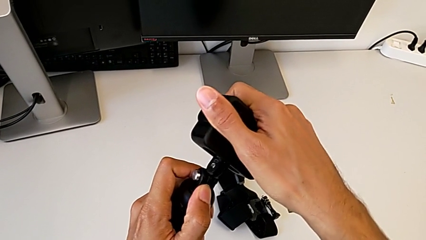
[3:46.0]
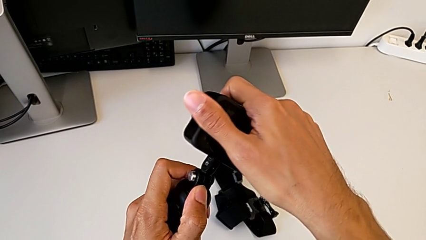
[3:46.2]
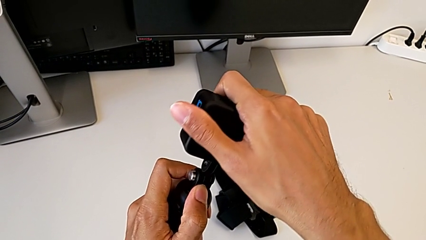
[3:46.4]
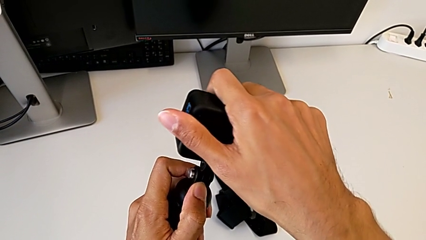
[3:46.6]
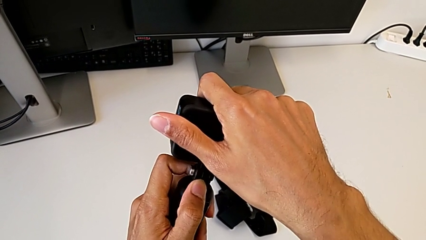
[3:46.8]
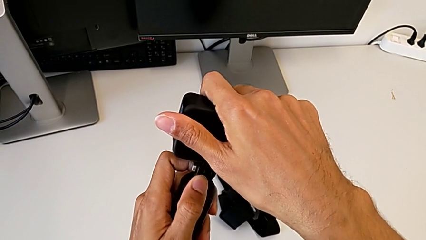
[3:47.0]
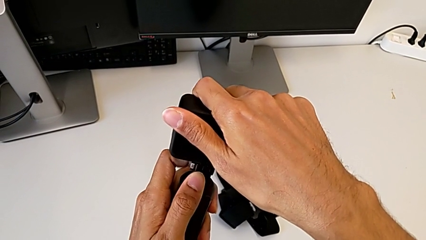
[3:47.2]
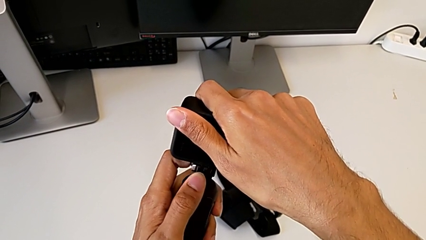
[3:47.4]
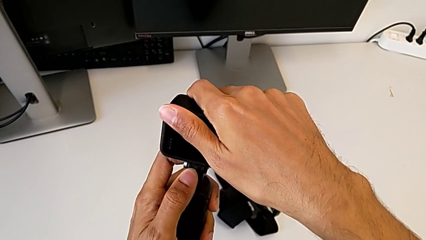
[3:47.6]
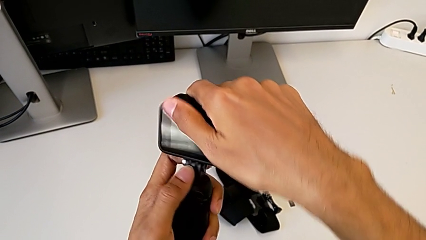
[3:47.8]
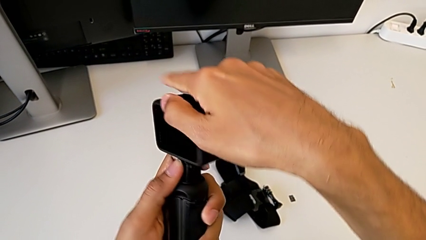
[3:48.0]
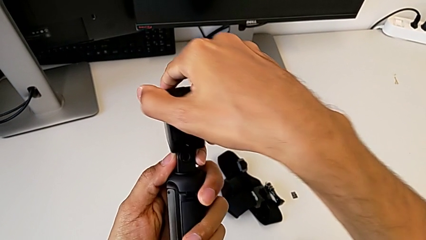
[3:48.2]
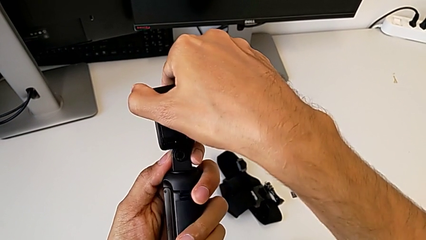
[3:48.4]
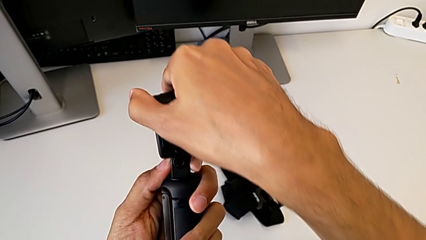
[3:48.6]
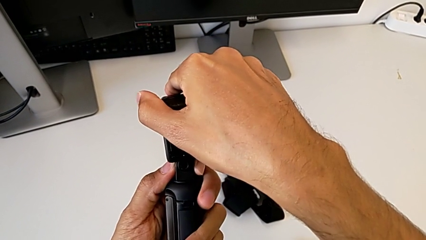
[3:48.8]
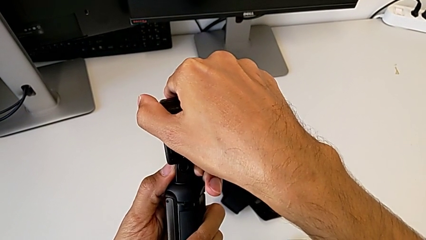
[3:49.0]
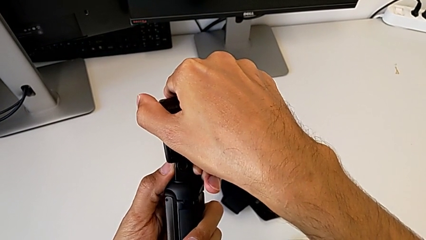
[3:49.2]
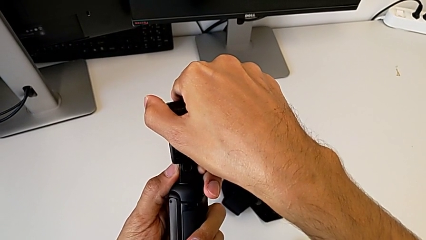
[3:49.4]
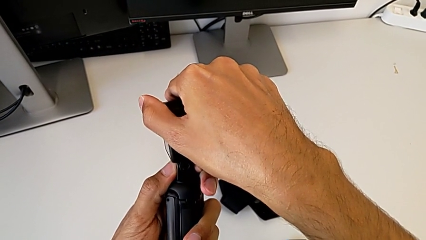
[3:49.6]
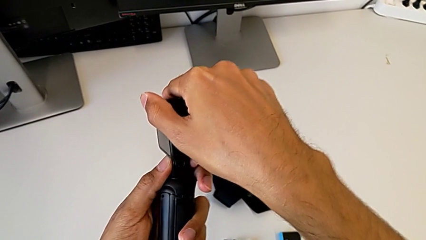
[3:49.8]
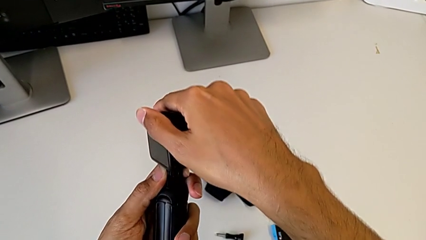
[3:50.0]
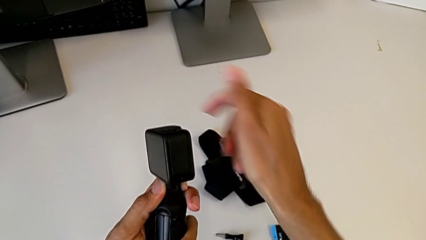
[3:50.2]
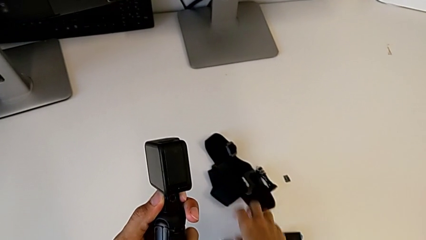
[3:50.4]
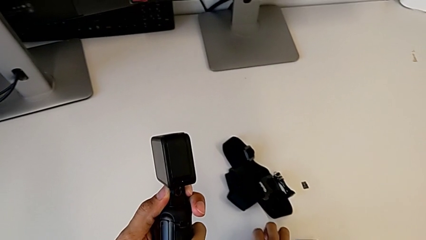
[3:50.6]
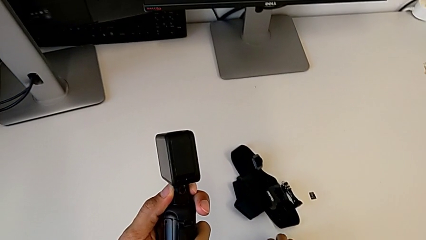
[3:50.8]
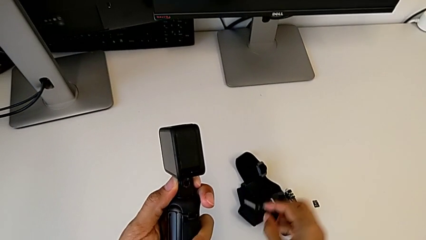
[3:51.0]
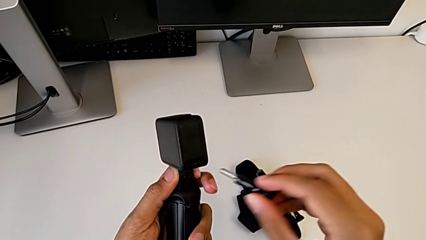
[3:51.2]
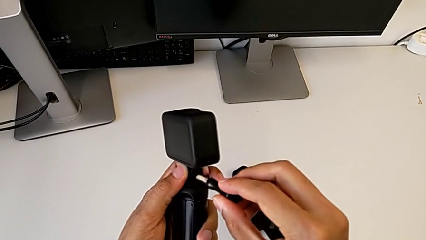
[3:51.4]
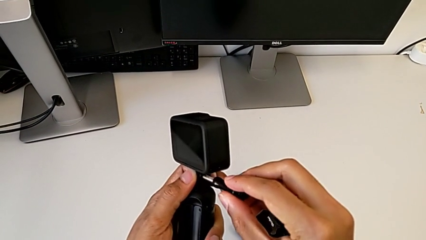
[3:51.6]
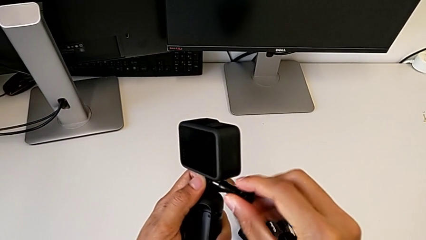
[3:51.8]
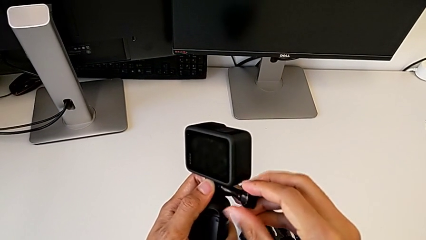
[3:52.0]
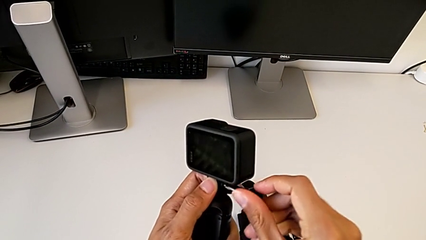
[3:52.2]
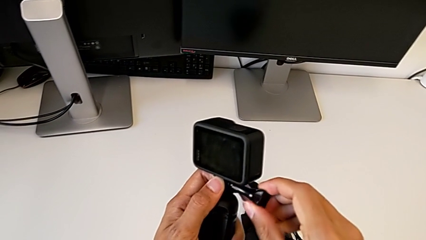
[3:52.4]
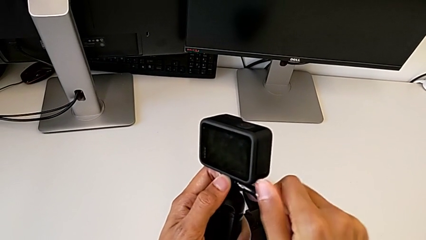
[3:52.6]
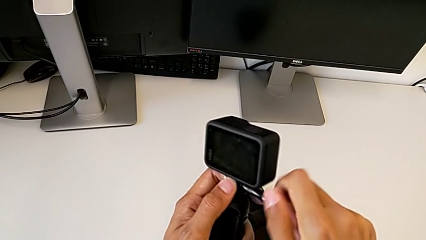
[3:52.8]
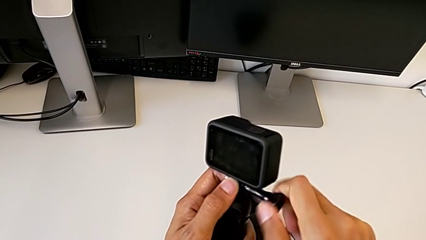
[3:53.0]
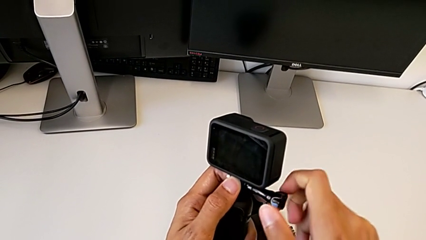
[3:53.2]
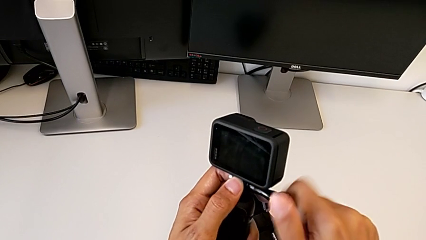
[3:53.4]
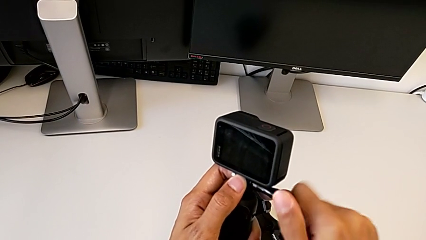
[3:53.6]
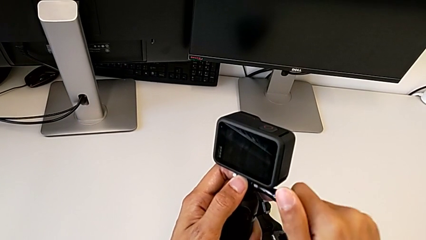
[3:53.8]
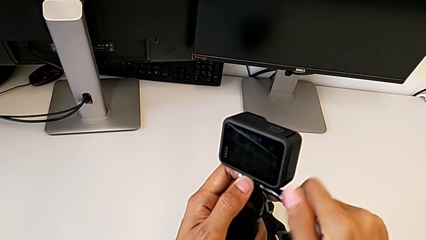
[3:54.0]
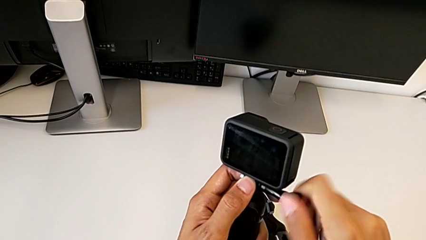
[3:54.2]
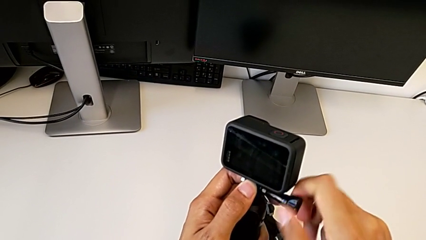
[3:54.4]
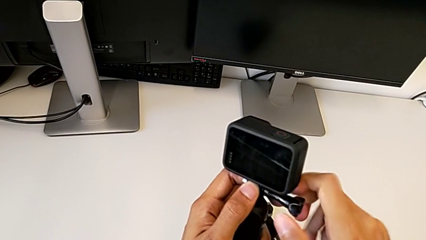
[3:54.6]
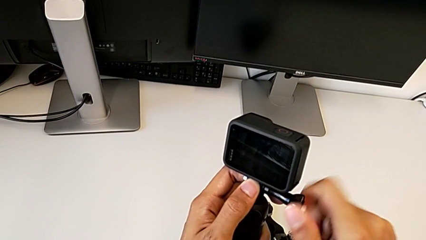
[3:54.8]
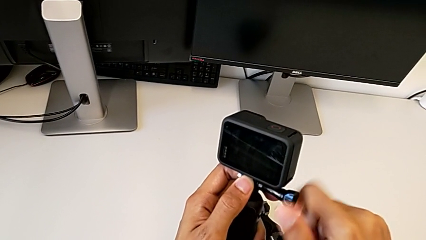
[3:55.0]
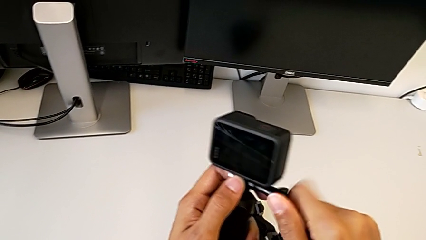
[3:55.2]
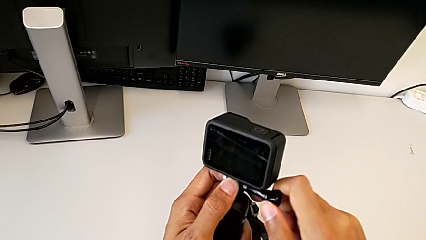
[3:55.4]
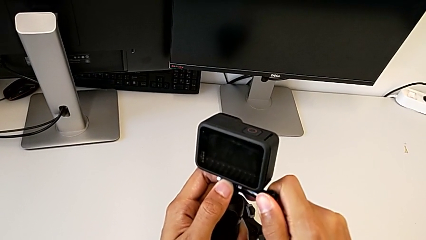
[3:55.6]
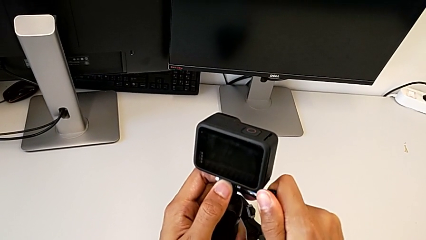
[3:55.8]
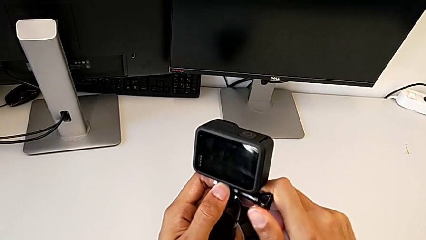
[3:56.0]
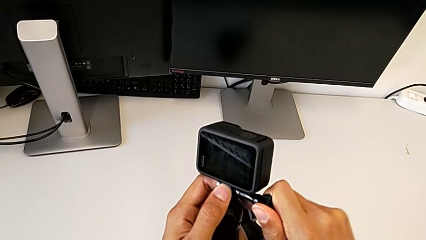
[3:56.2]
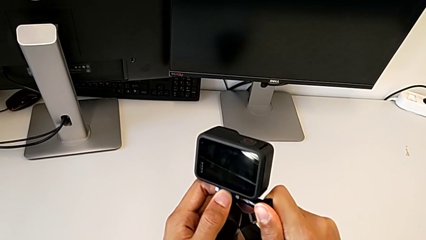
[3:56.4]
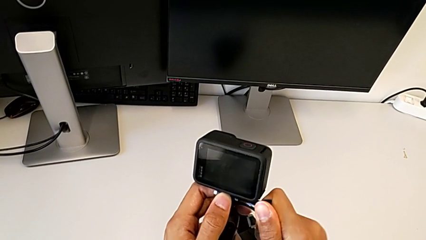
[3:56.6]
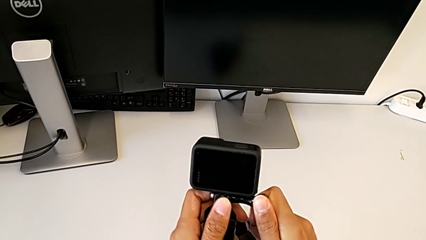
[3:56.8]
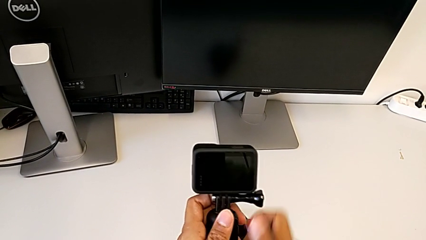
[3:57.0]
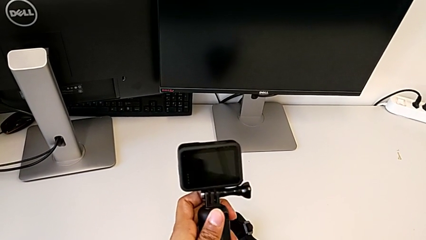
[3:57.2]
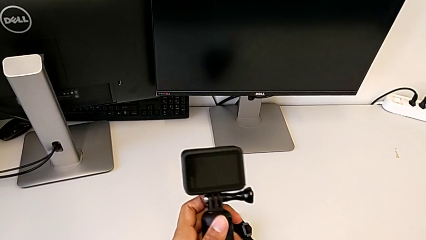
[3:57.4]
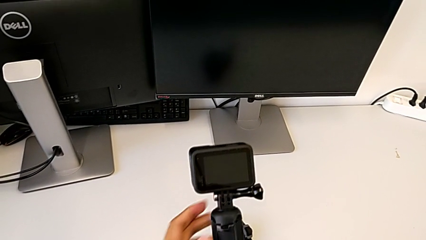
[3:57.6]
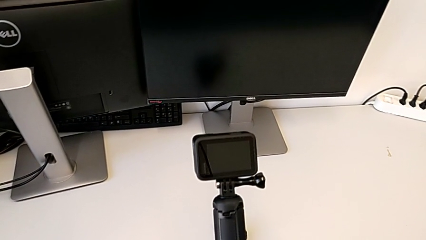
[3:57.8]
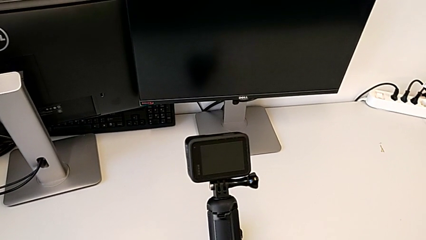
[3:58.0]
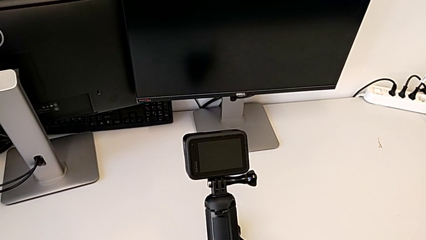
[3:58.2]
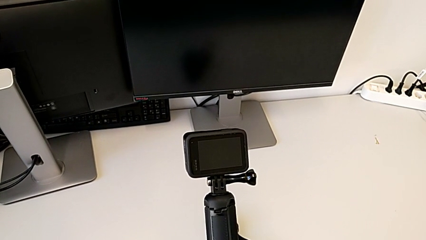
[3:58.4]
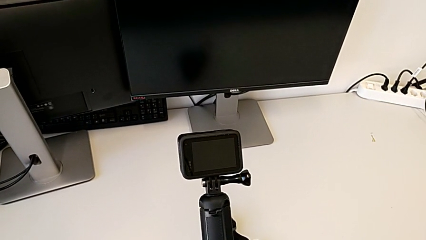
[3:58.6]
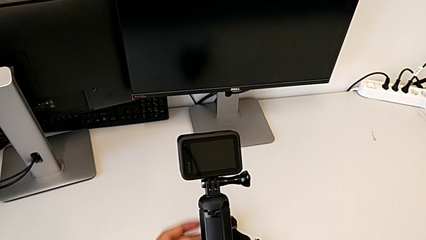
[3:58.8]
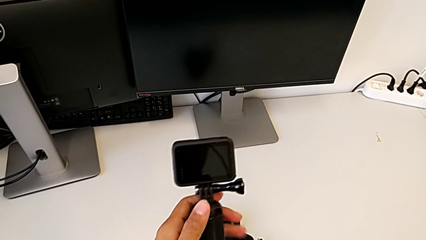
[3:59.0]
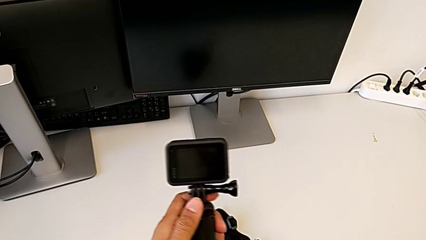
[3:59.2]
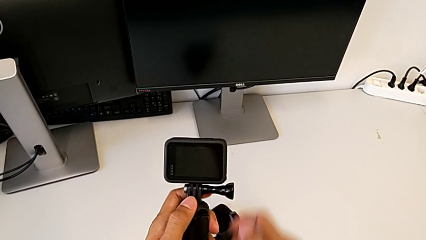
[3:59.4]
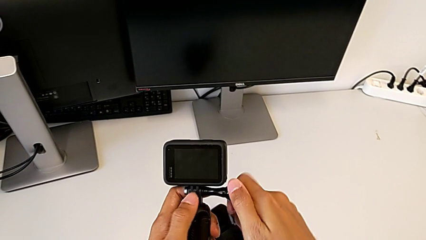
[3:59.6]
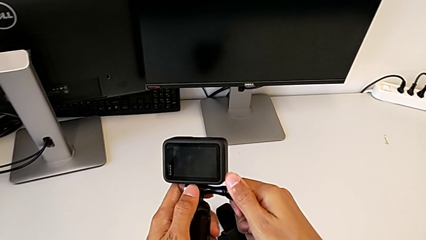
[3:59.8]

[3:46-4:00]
The camera wearer is exchanging the strap for the handheld grip. They insert the GoPro, screw the screw and hold the GoPro.

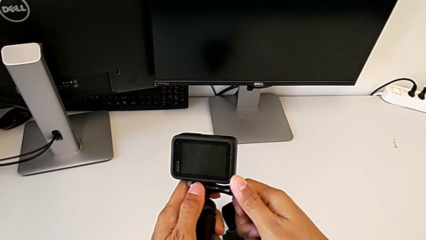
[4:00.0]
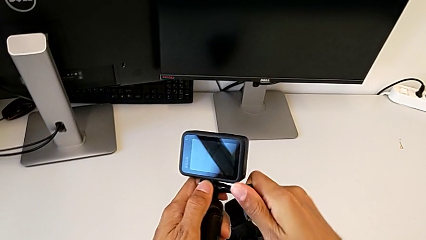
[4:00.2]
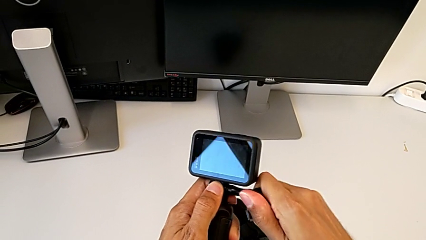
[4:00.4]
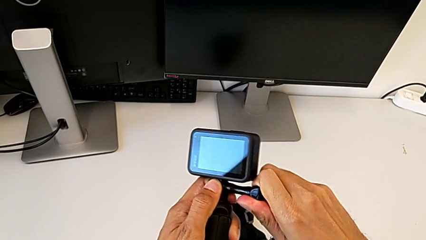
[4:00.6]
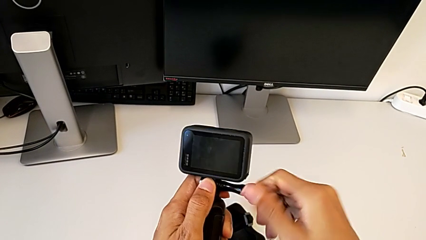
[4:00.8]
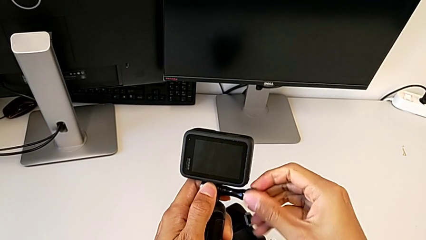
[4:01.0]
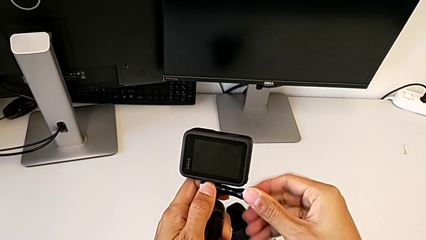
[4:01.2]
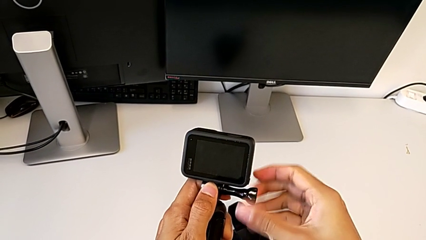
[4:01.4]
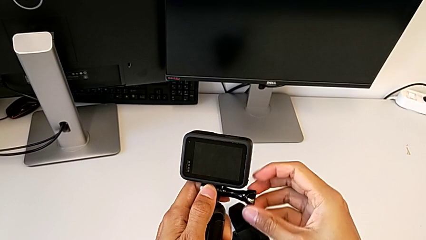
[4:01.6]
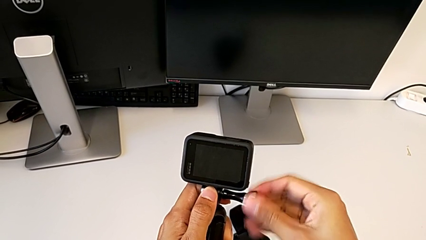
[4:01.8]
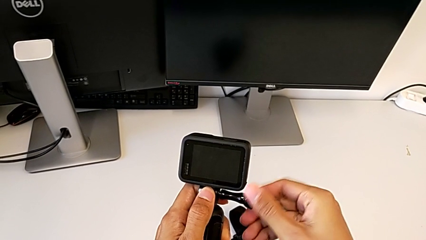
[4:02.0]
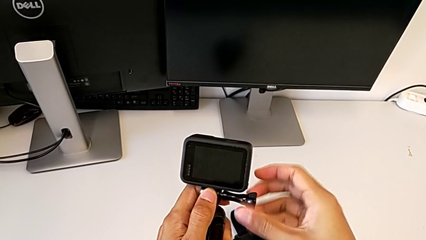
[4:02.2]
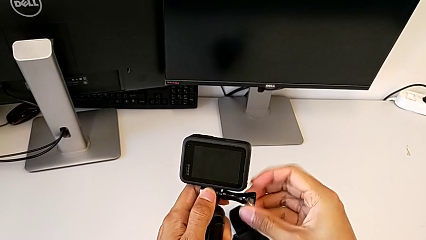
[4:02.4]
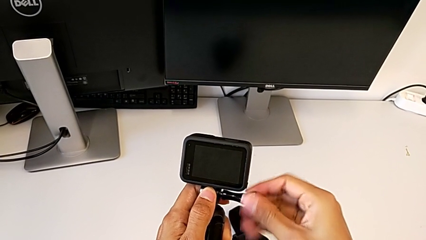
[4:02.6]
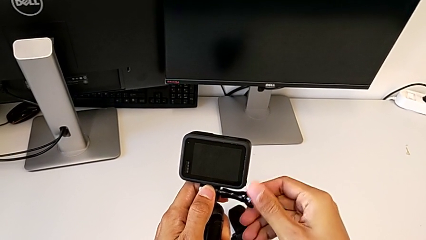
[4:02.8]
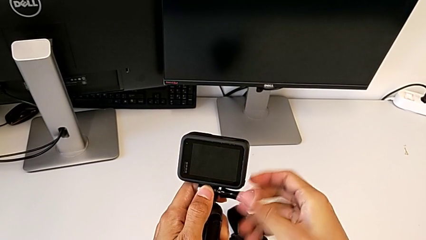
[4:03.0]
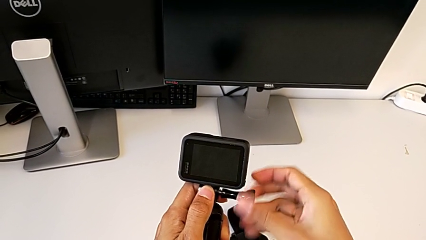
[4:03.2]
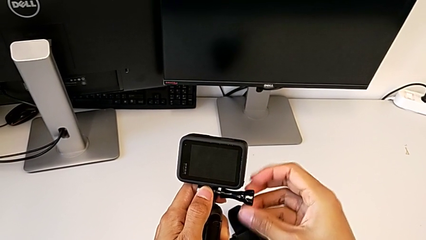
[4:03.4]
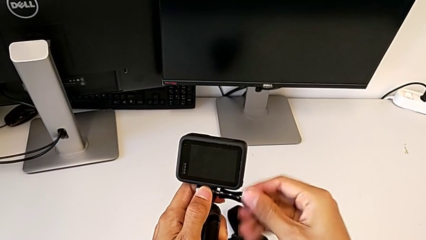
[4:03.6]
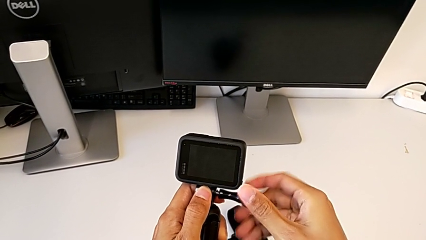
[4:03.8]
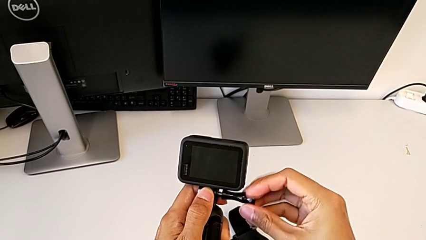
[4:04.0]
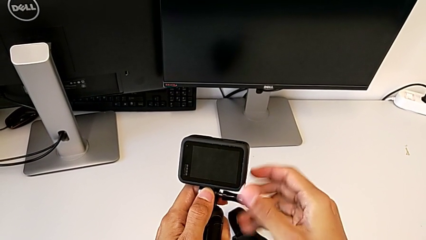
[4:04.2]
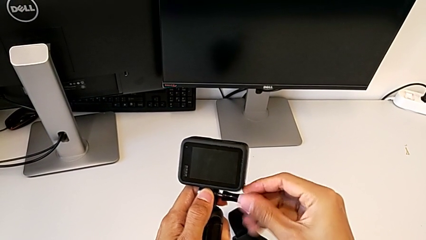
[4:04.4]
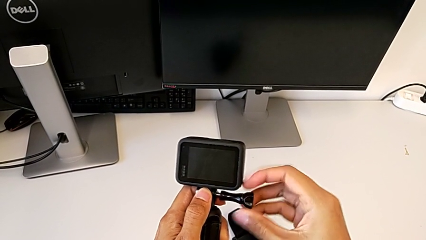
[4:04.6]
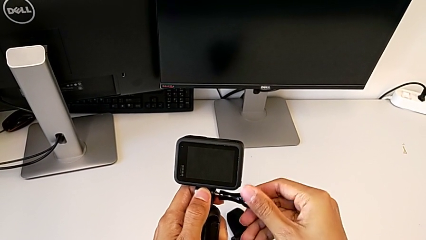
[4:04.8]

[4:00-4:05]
The camera wearer is removing the handheld grip. They begin to unscrew the screw.
